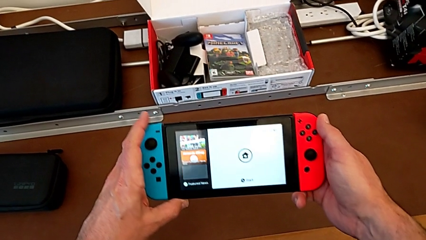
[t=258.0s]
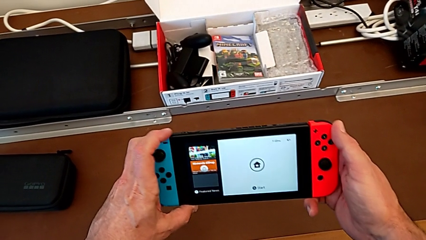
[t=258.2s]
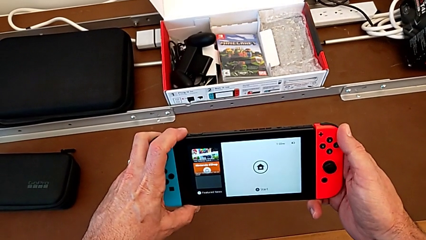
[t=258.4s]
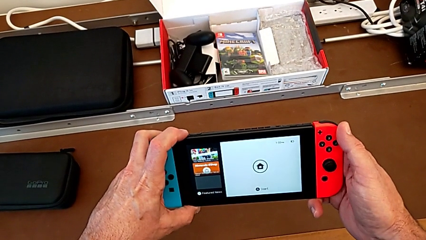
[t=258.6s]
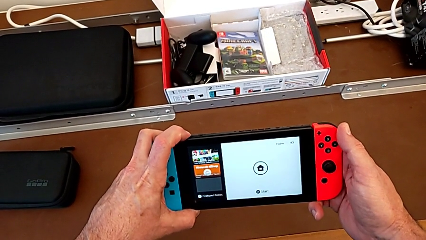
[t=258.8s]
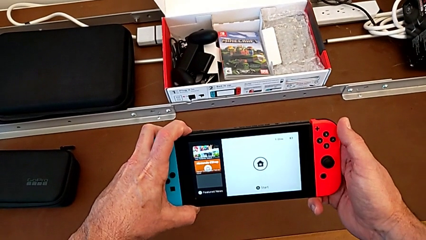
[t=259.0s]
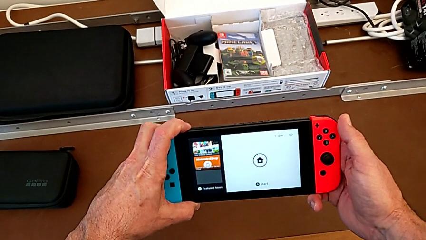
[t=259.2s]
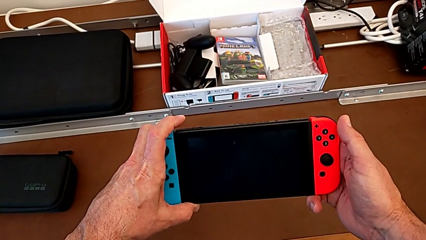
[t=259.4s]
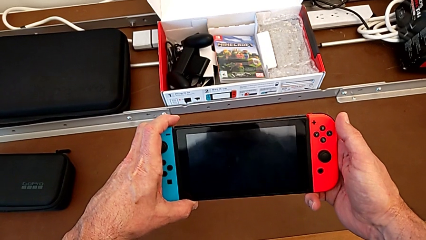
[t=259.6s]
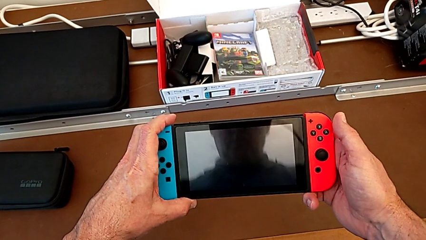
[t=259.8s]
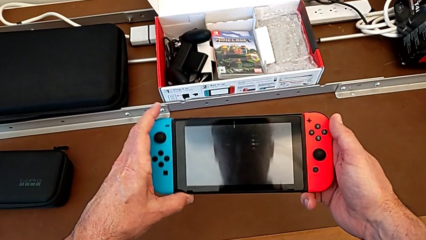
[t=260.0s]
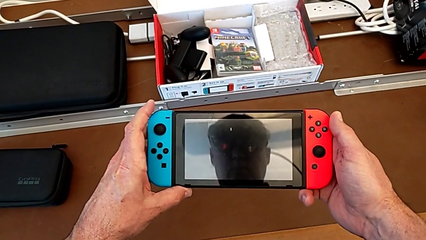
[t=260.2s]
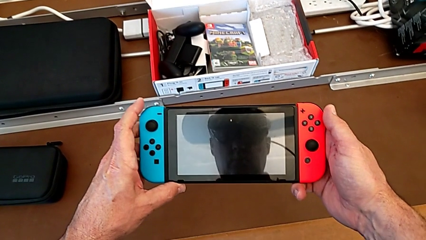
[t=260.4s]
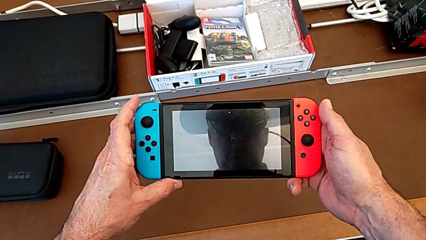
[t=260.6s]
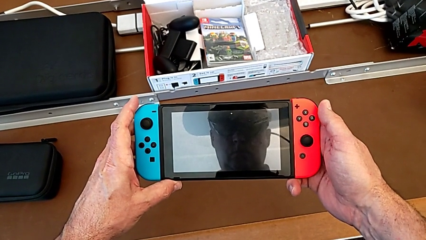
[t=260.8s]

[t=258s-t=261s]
The camera wearer turns off their Nintendo Switch. They press the left button and begin to turn off the Nintendo Switch.
